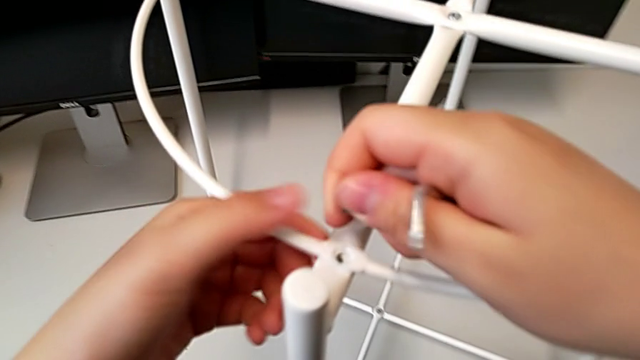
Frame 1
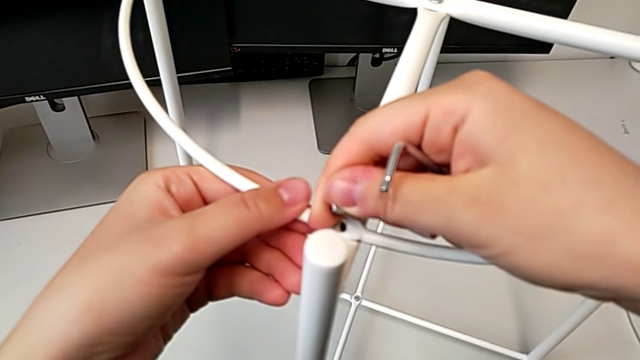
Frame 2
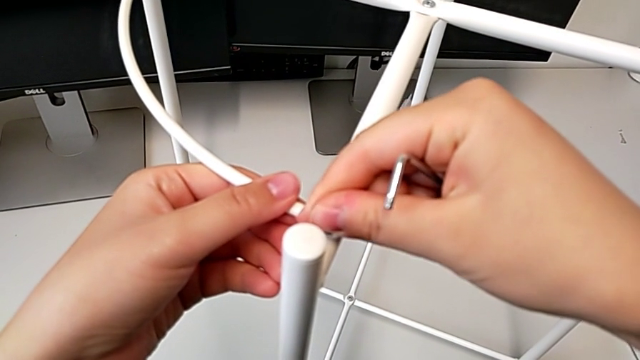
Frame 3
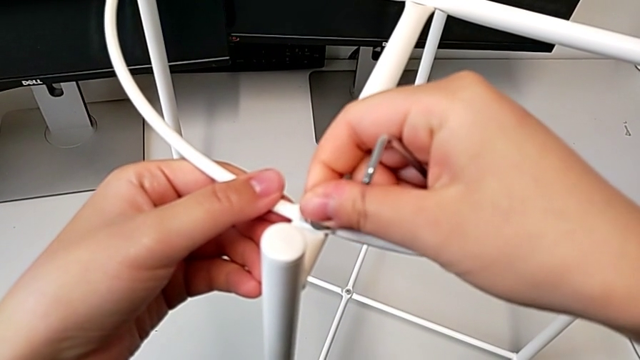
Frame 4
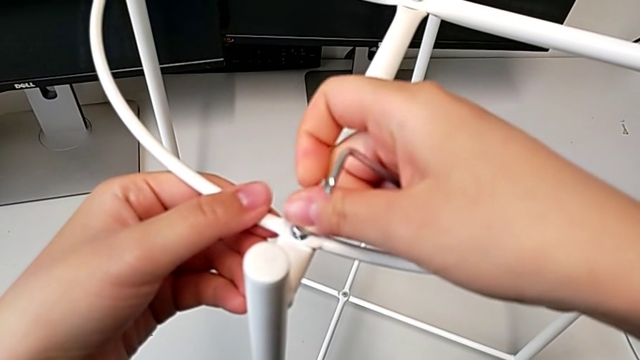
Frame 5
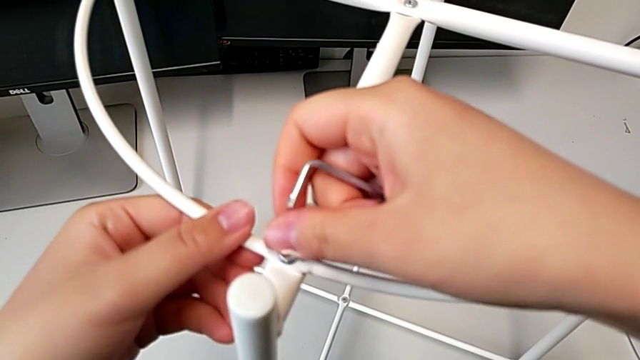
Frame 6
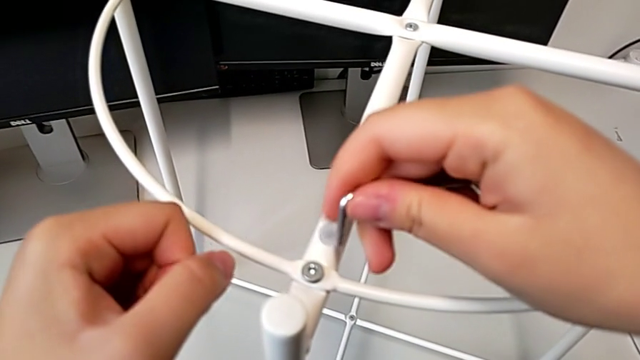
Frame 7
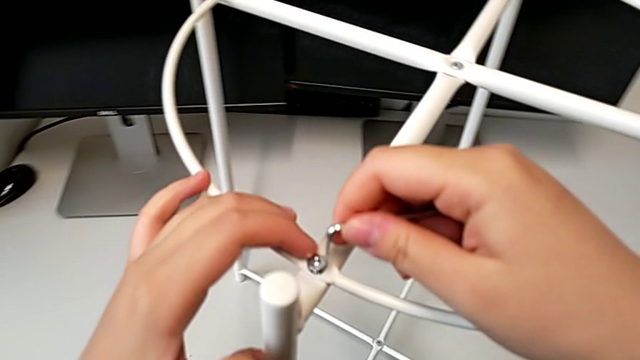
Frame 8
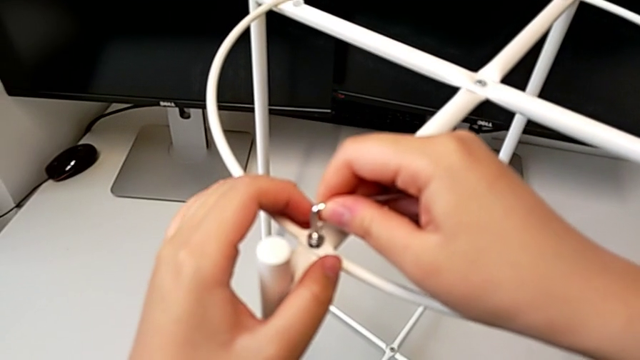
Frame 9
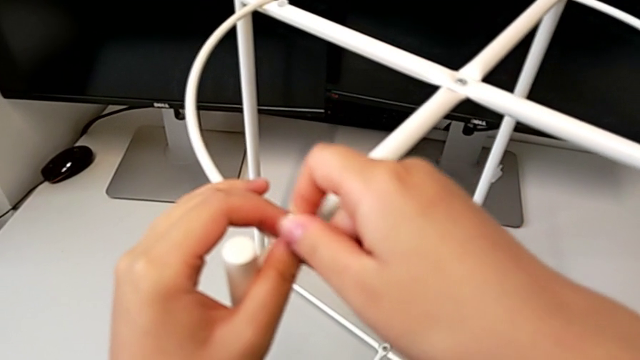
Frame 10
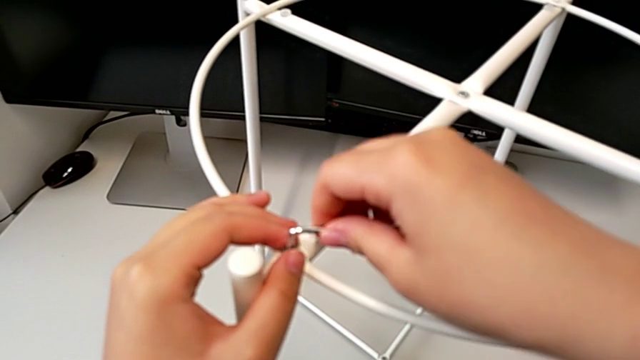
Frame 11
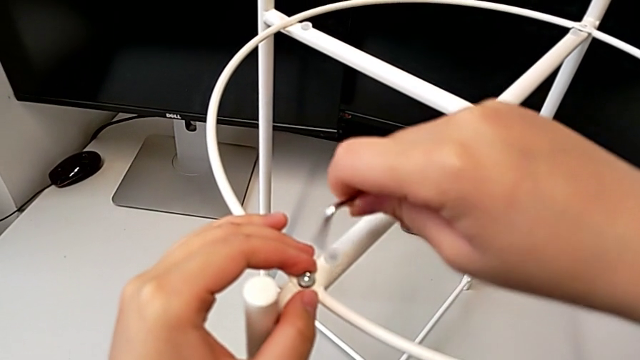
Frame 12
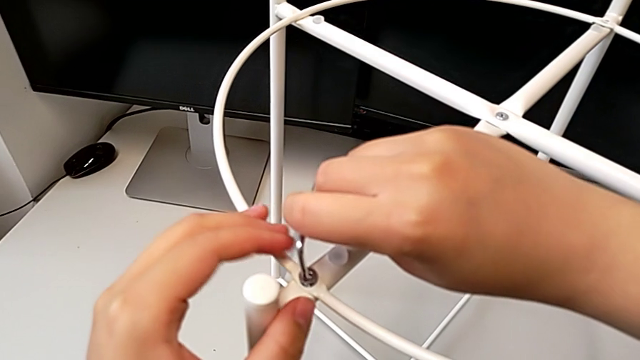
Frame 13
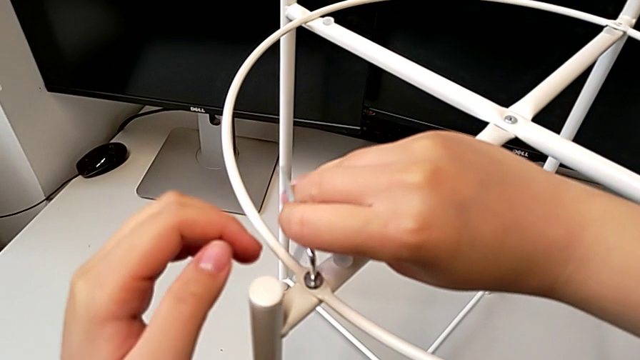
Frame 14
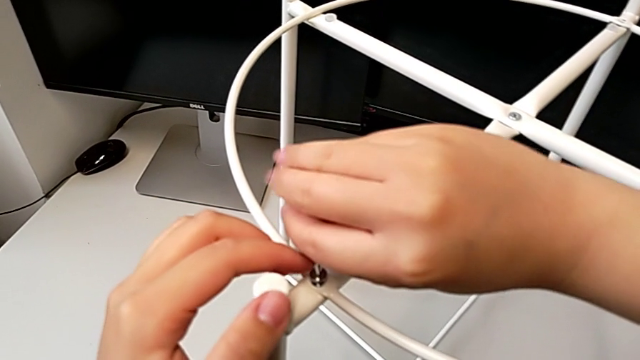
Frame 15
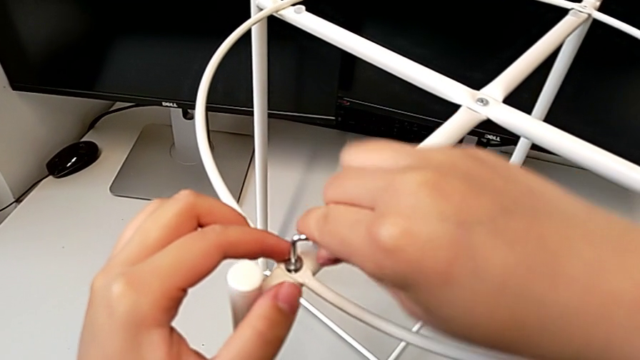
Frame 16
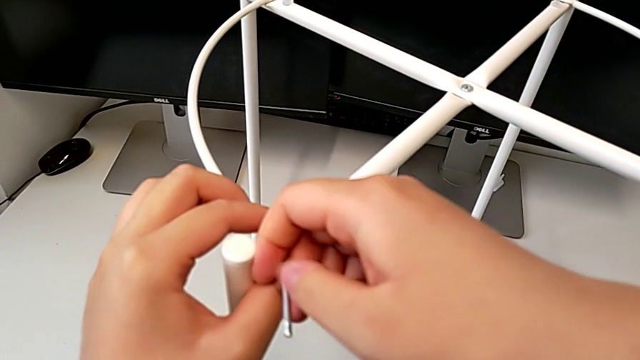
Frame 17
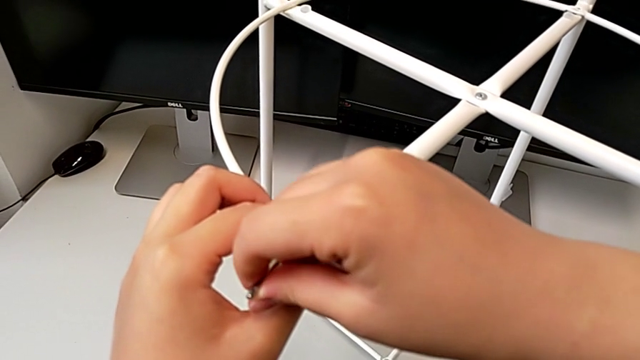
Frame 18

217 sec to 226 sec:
The camera wearer is screwing the hex socket heads from the circle. They insert the hex socket head, insert the Allen wrench and begin to screw the first hex socket head.

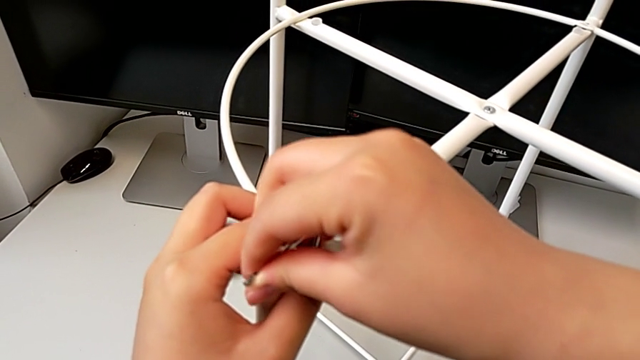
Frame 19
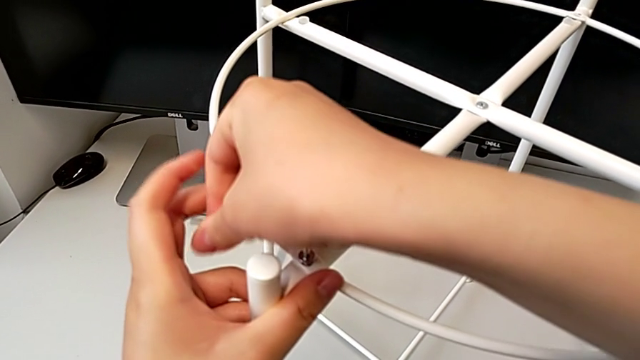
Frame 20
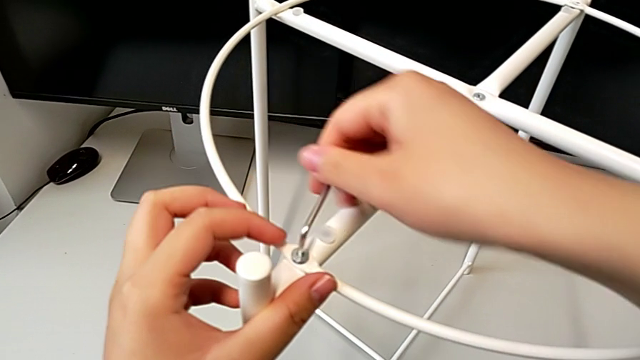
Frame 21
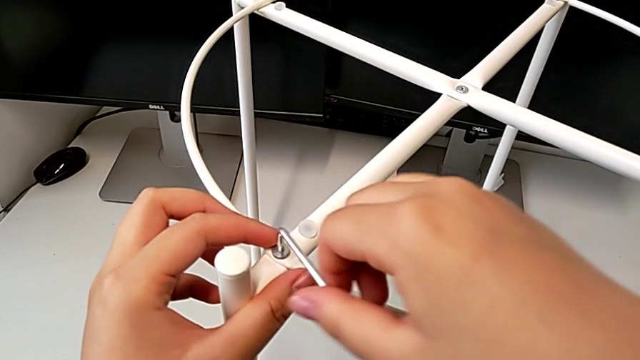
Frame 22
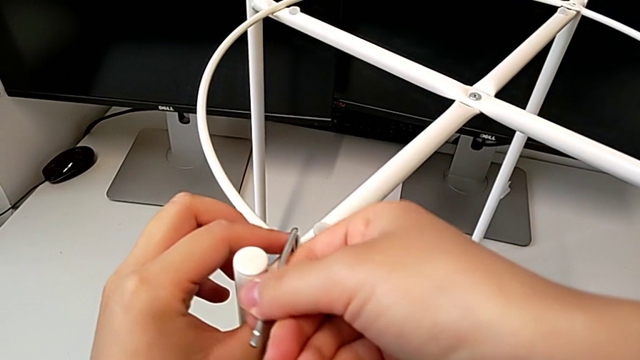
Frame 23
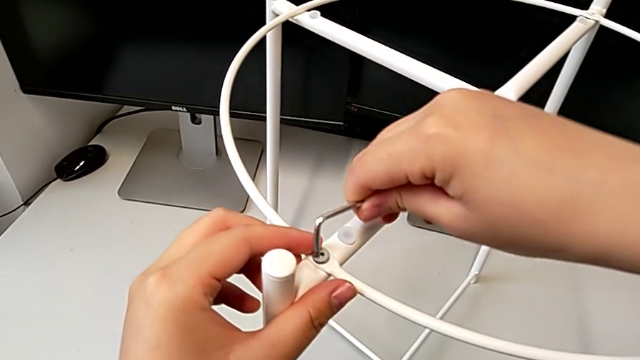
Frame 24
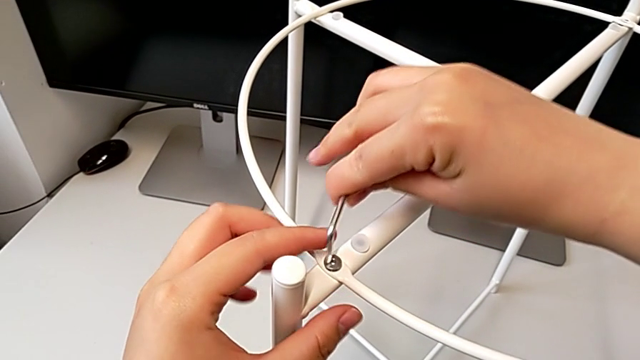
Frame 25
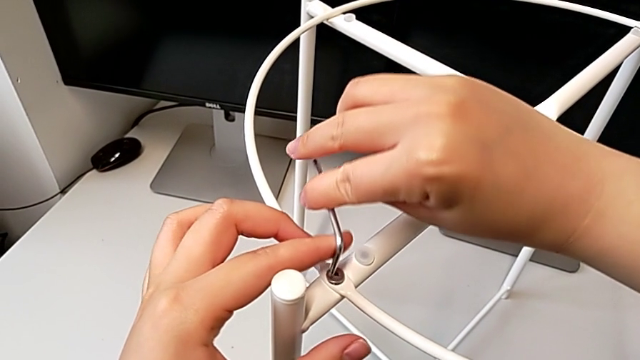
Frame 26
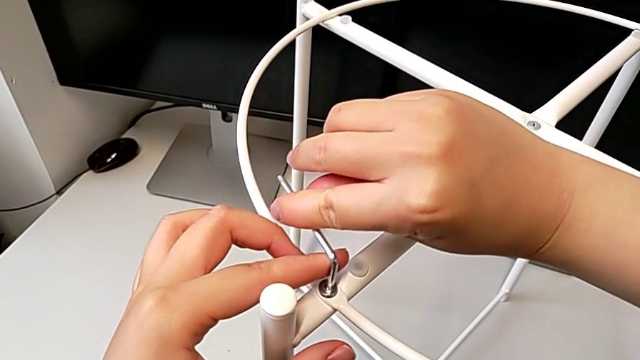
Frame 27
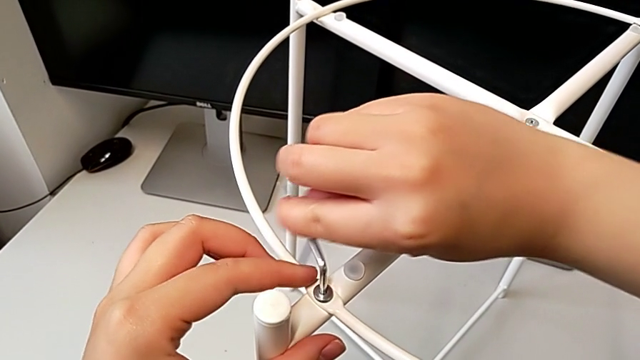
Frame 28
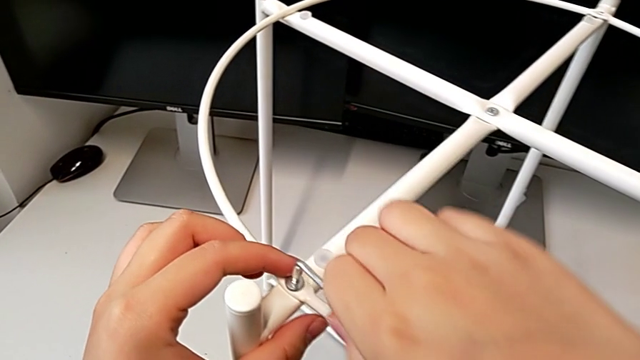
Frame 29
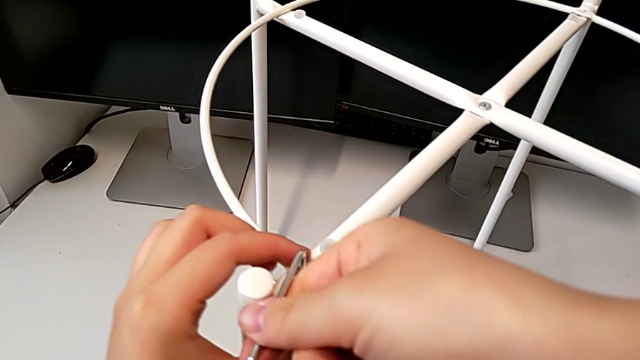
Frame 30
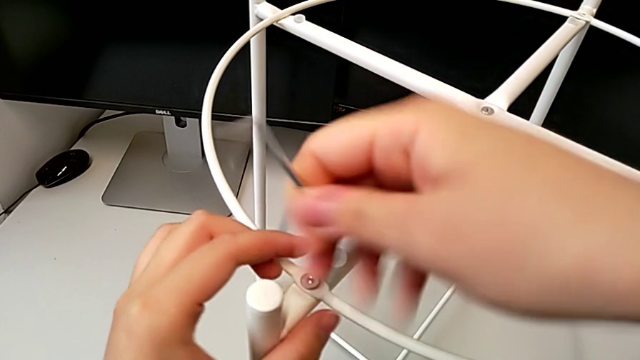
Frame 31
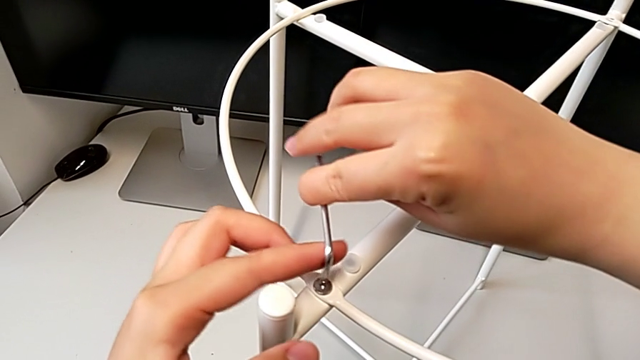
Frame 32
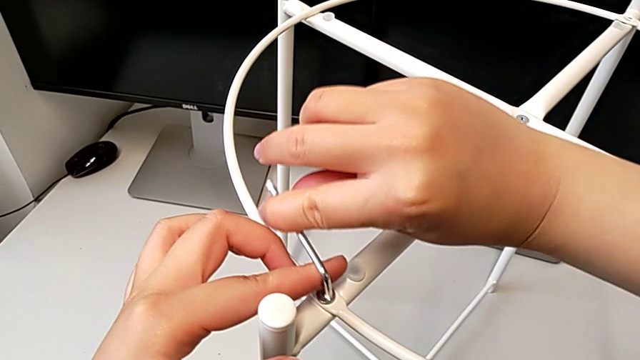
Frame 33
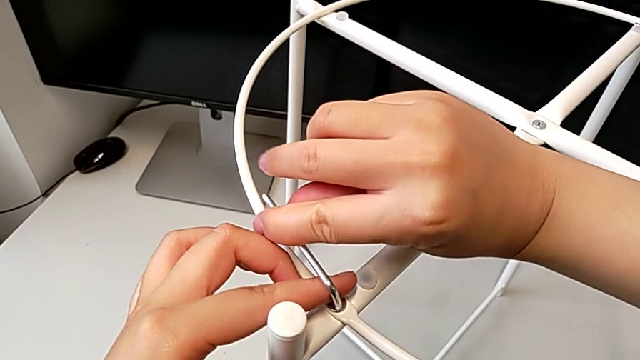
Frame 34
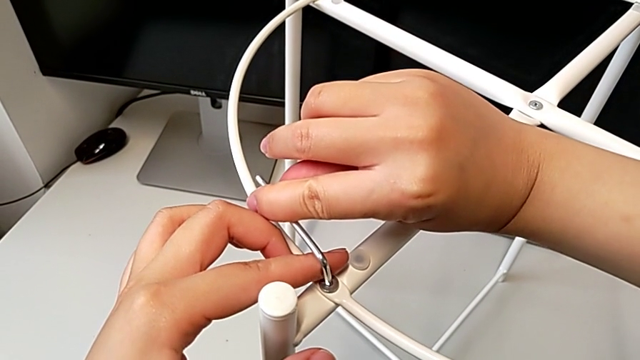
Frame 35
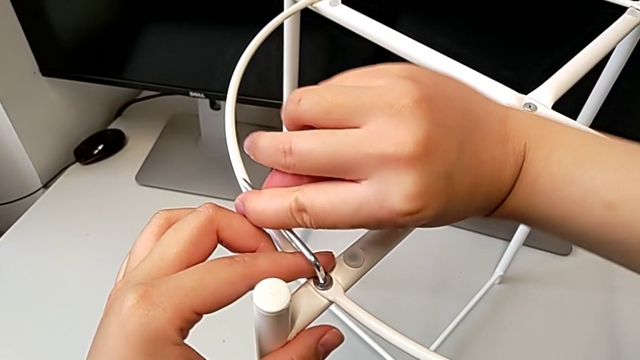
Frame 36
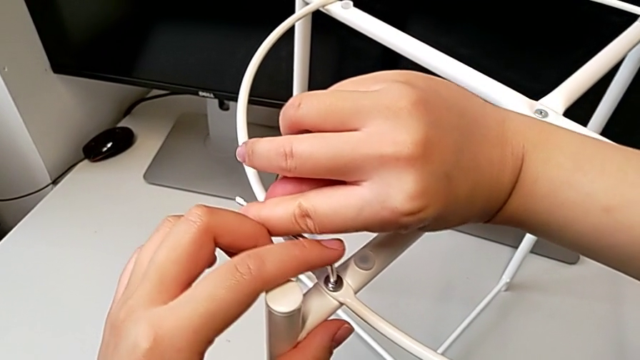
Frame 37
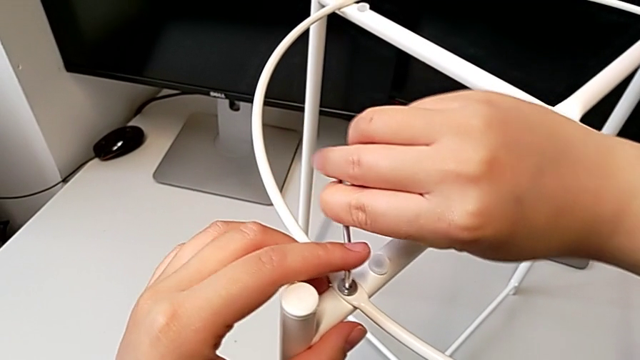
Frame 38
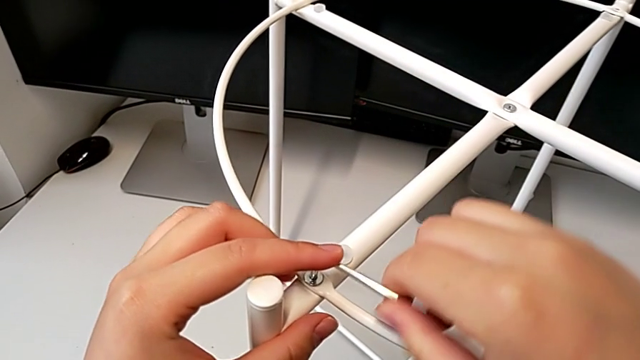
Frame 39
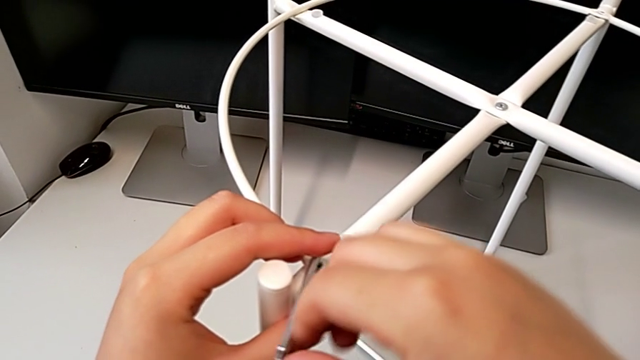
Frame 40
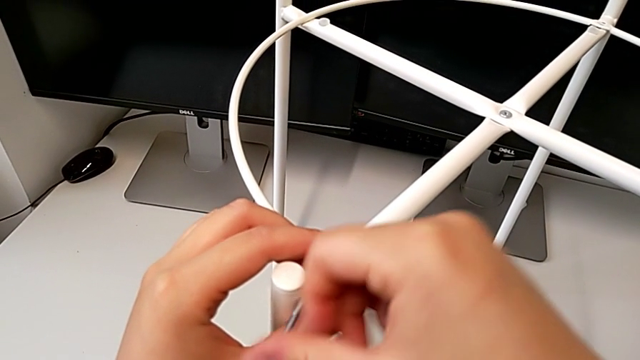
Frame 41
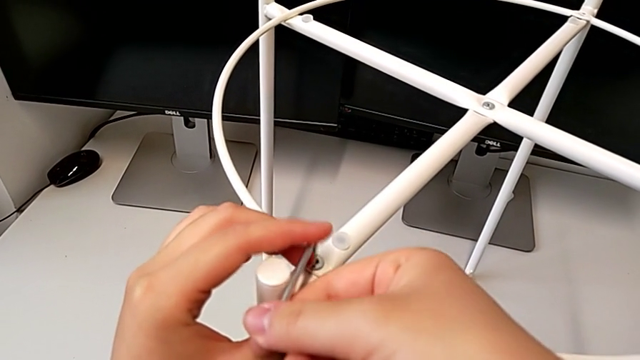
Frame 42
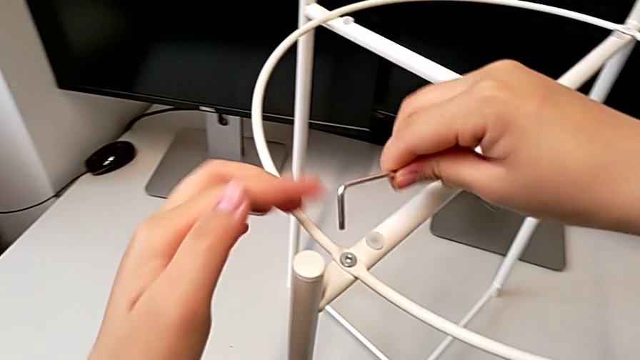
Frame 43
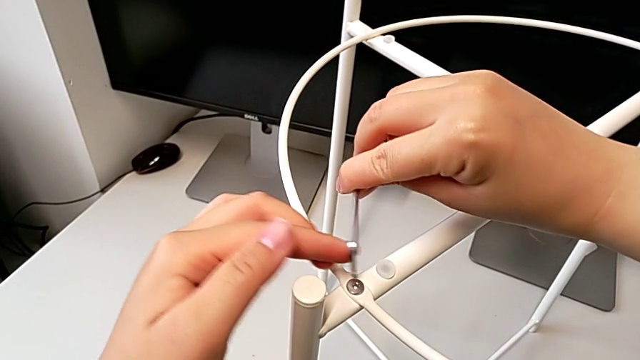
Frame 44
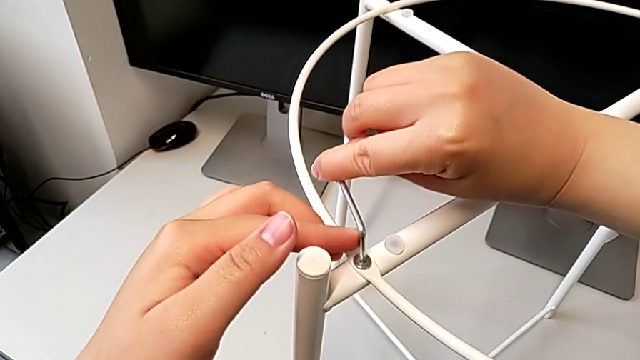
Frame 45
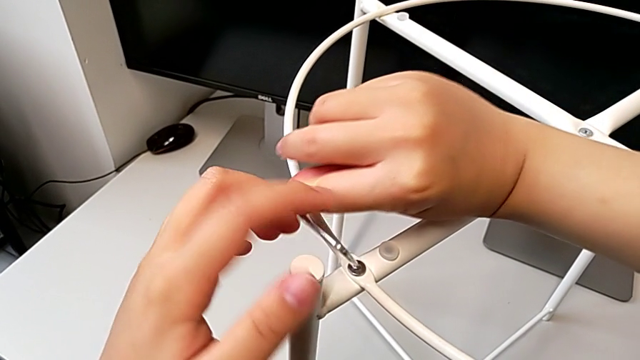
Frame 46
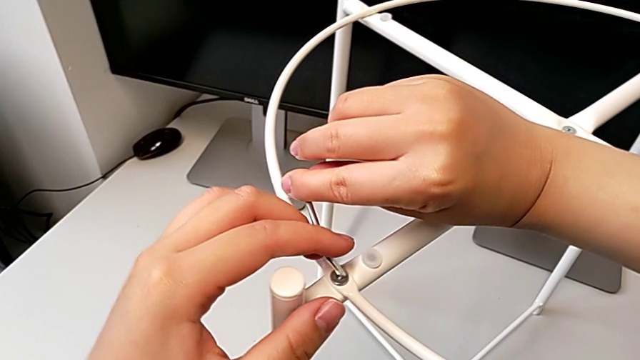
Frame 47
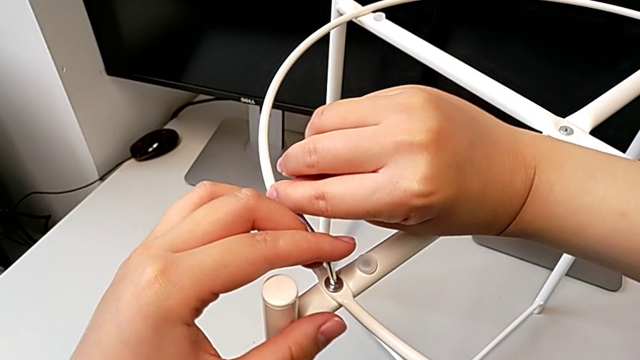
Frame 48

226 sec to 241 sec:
The camera wearer is screwing the hex socket heads from the circle. They keep screwing the first hex socket head and begin to screw it.
